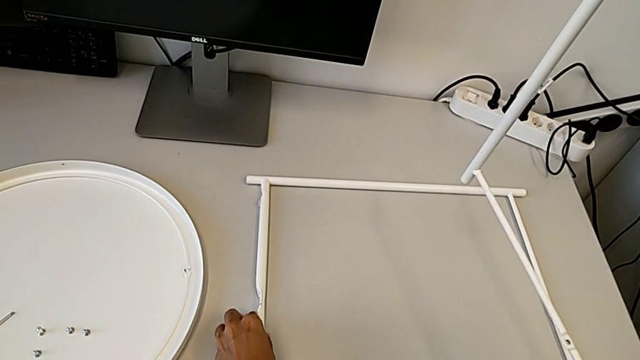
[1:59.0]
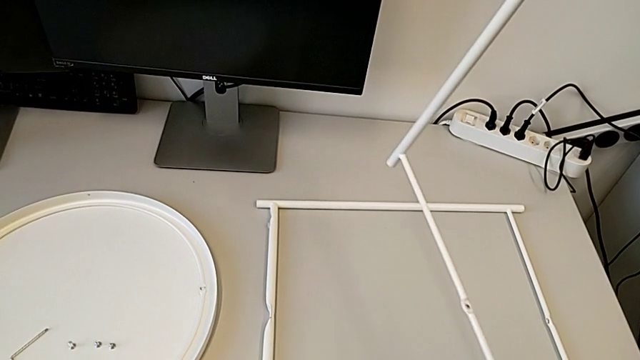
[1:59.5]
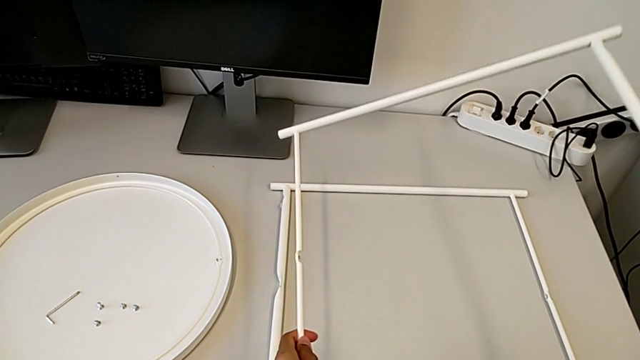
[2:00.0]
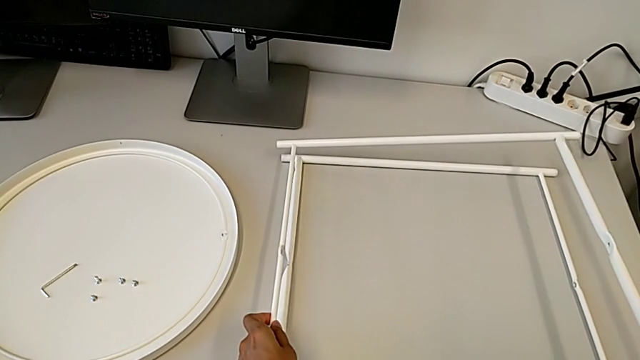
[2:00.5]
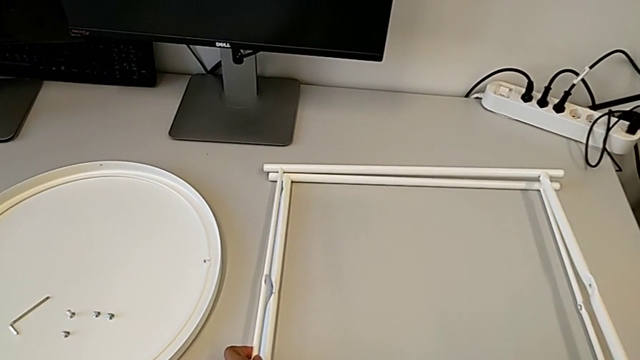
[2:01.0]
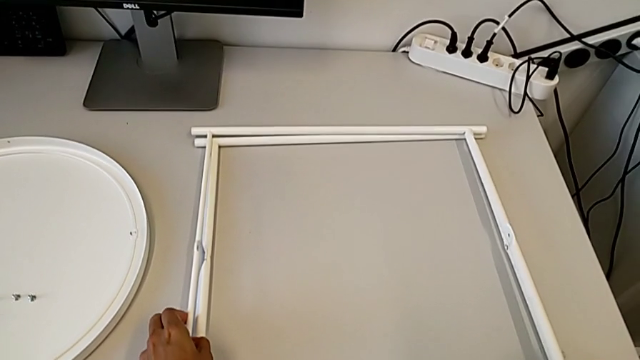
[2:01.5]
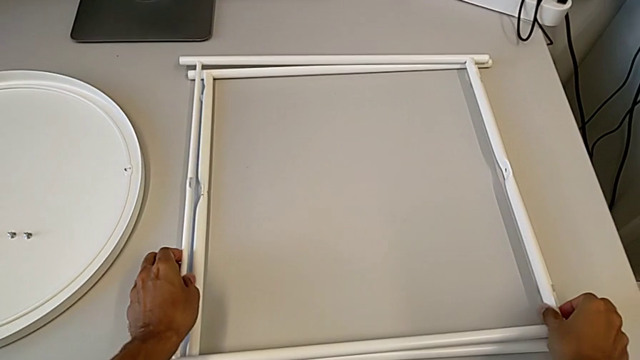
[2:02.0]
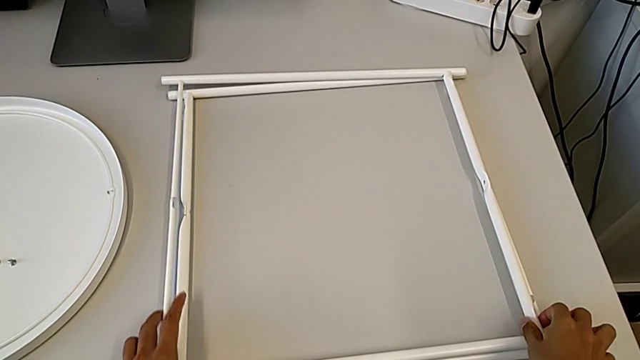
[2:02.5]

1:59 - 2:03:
The camera wearer is disassembling the base. They place the leg.
